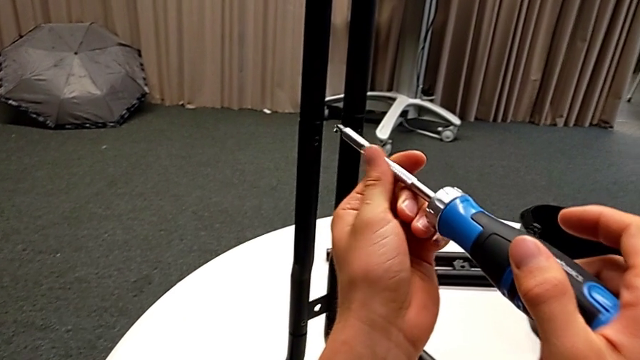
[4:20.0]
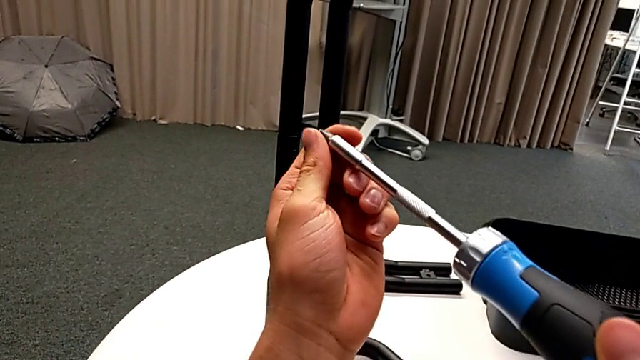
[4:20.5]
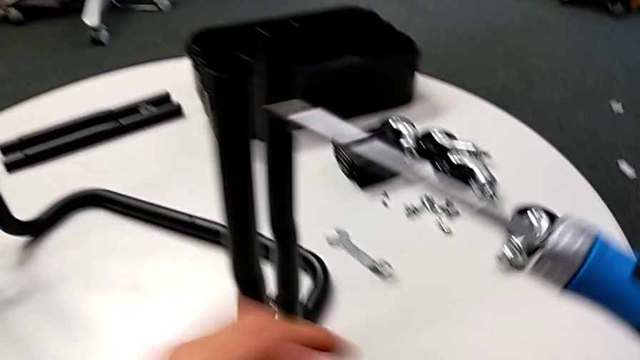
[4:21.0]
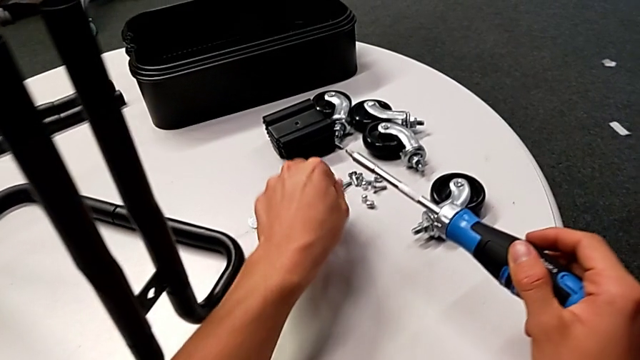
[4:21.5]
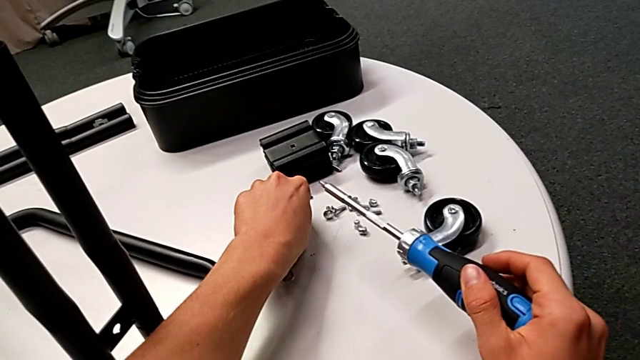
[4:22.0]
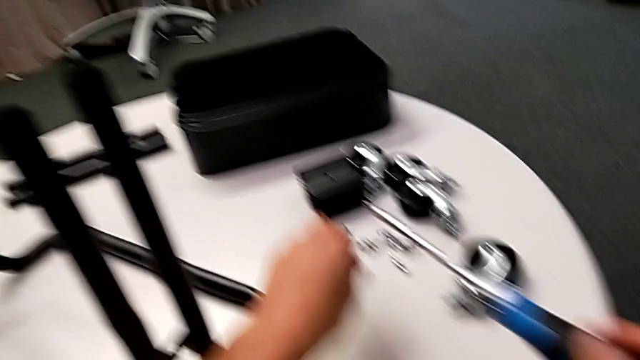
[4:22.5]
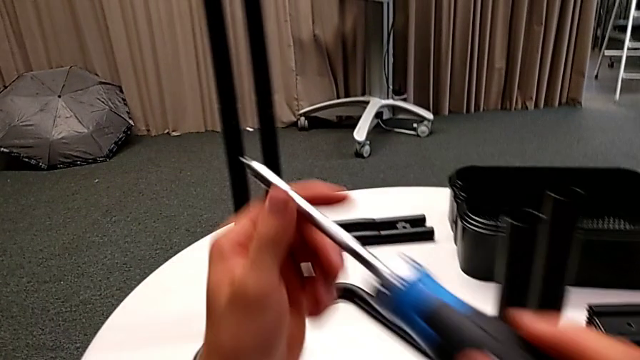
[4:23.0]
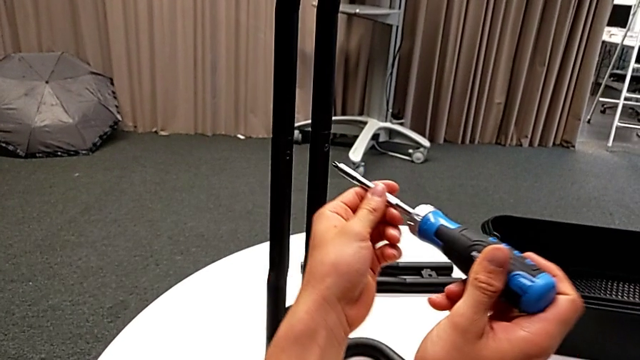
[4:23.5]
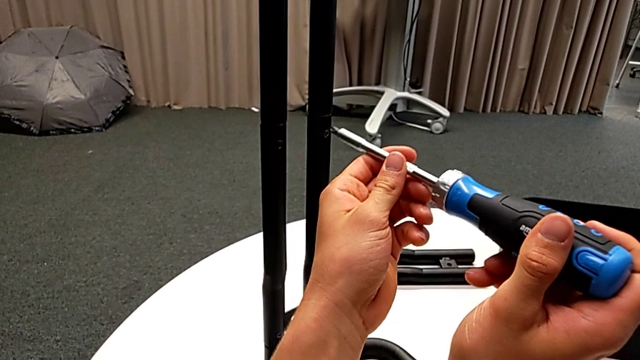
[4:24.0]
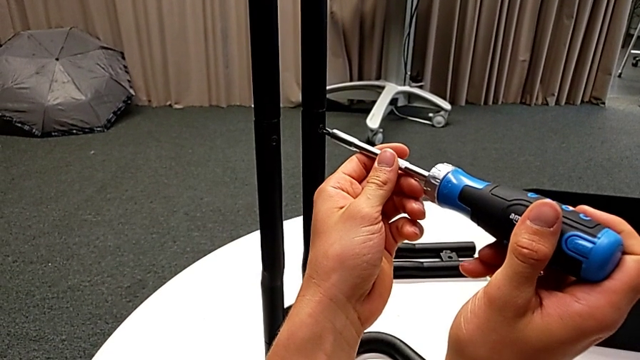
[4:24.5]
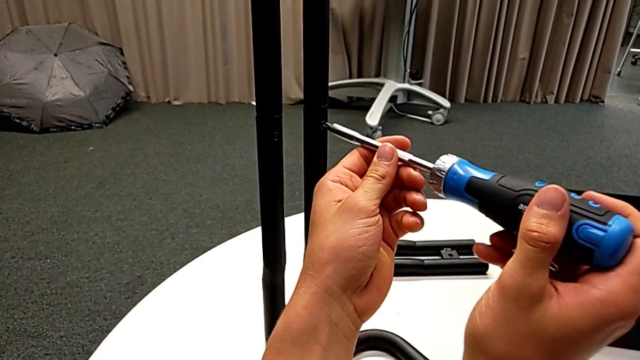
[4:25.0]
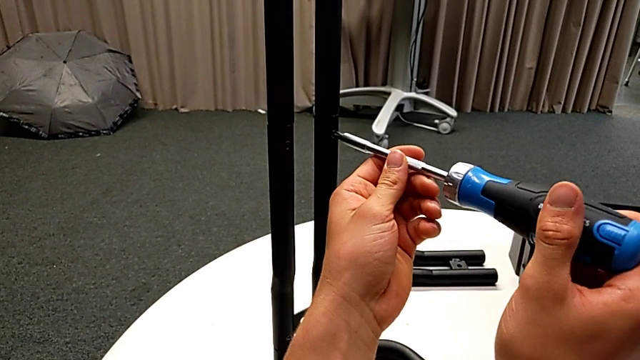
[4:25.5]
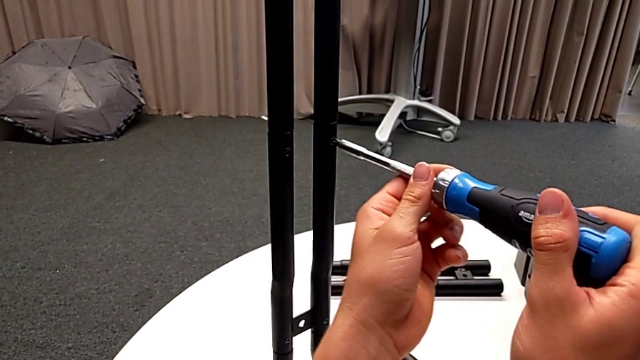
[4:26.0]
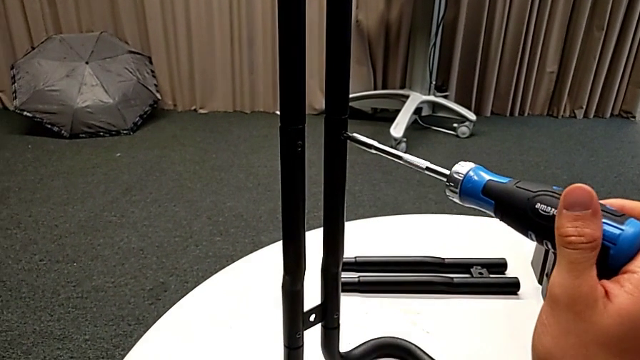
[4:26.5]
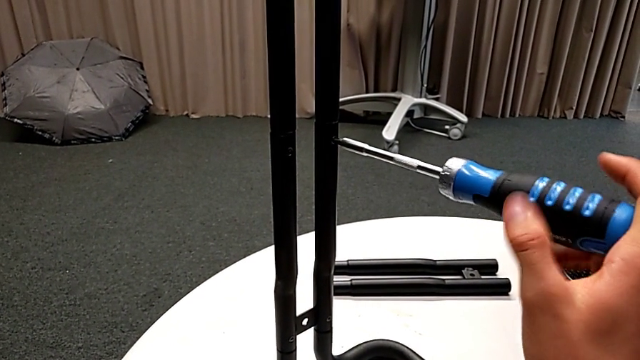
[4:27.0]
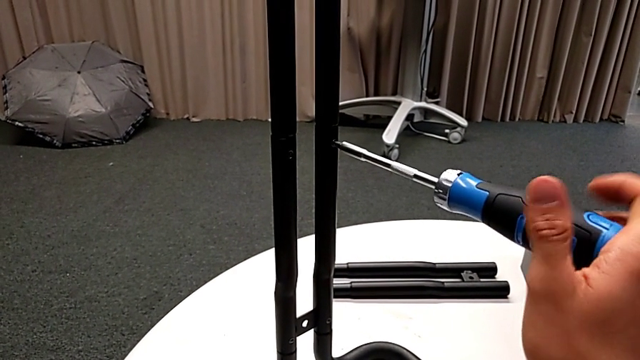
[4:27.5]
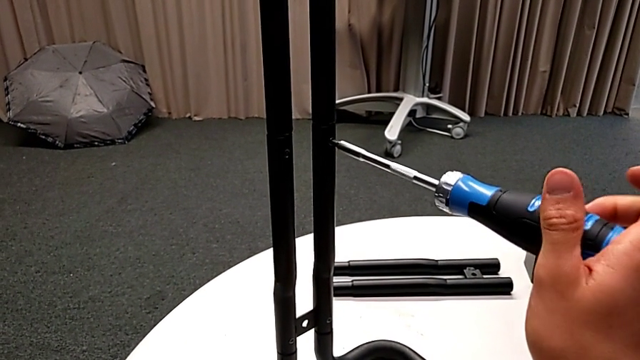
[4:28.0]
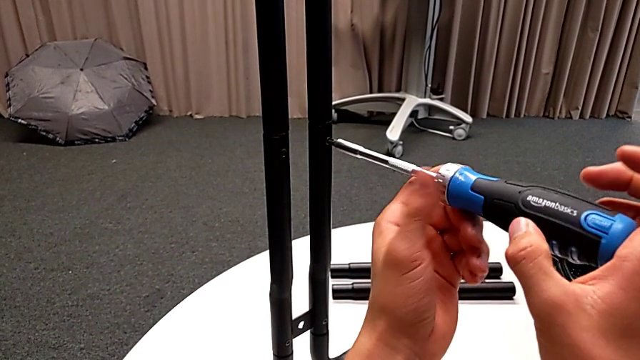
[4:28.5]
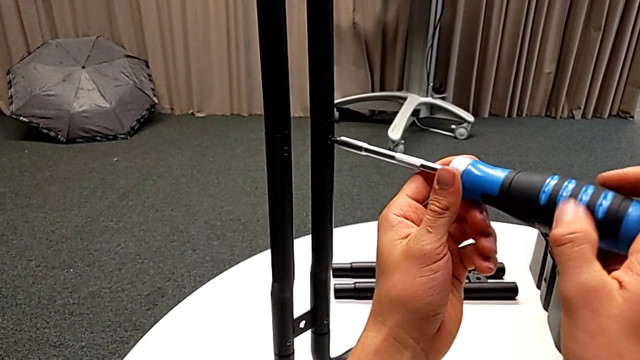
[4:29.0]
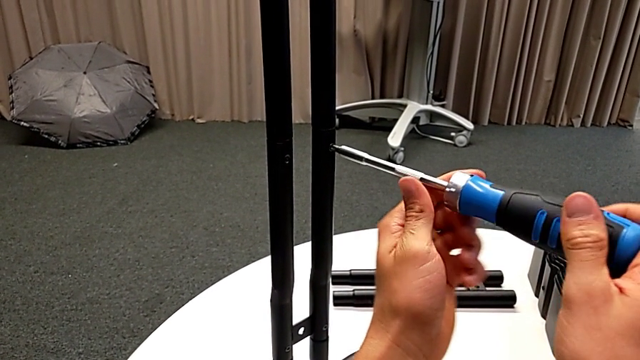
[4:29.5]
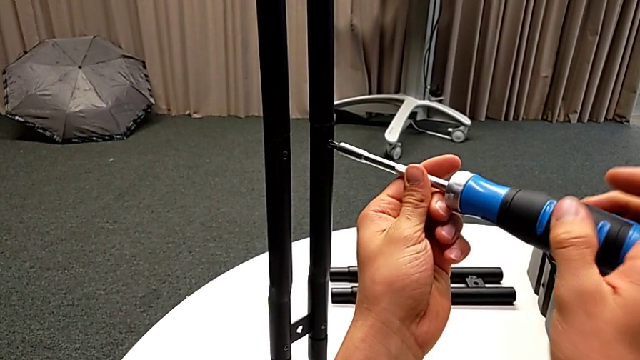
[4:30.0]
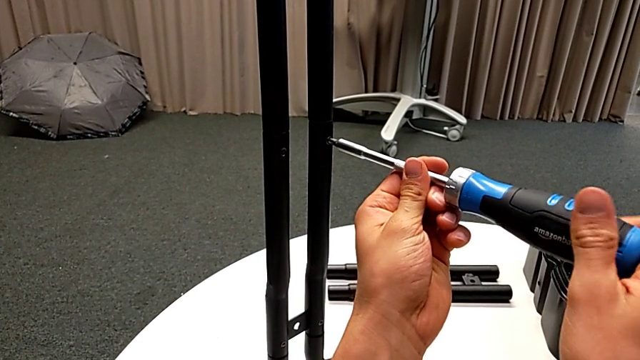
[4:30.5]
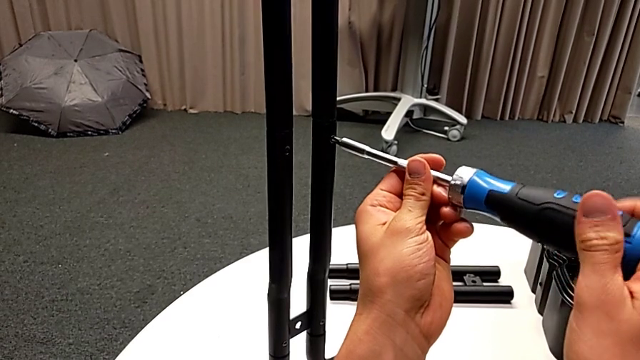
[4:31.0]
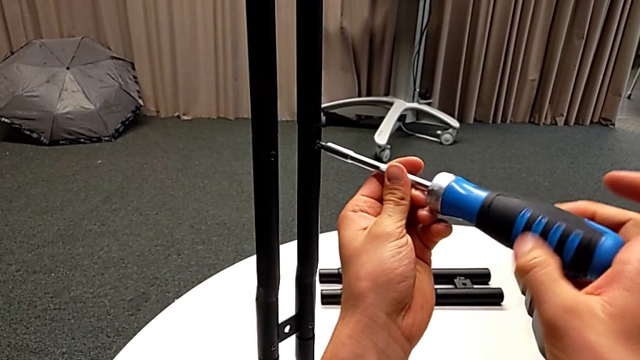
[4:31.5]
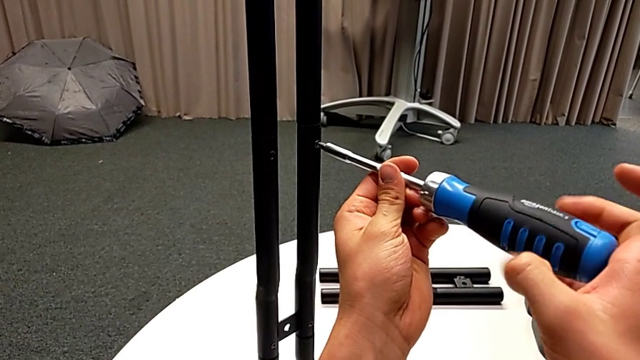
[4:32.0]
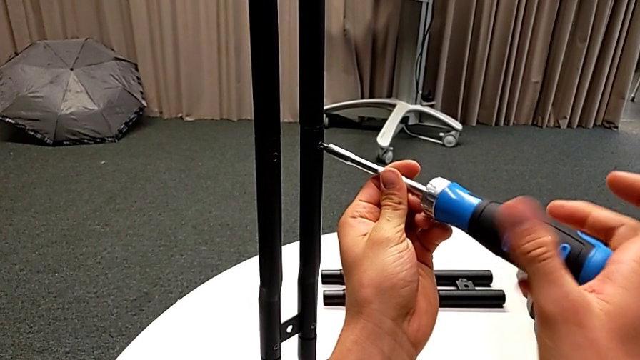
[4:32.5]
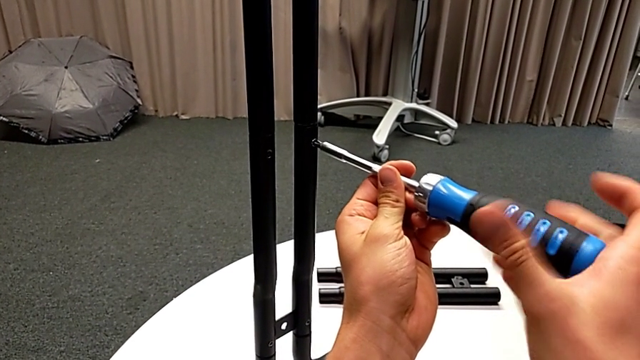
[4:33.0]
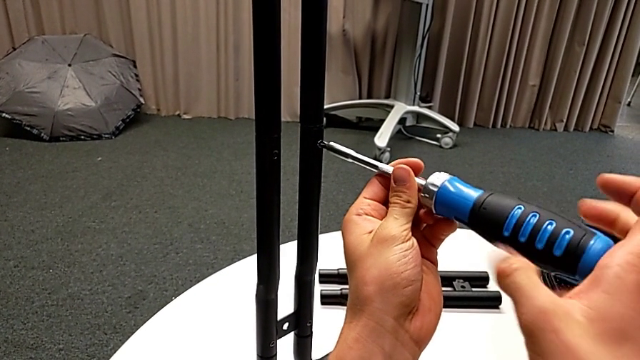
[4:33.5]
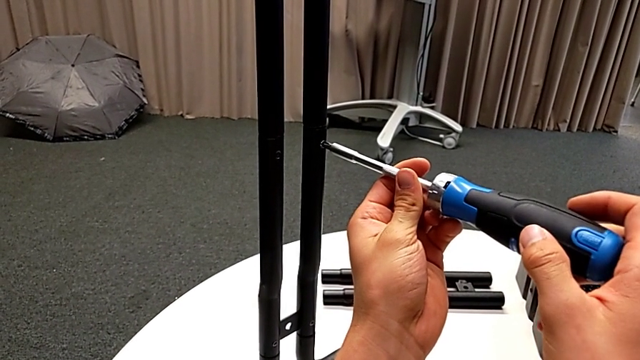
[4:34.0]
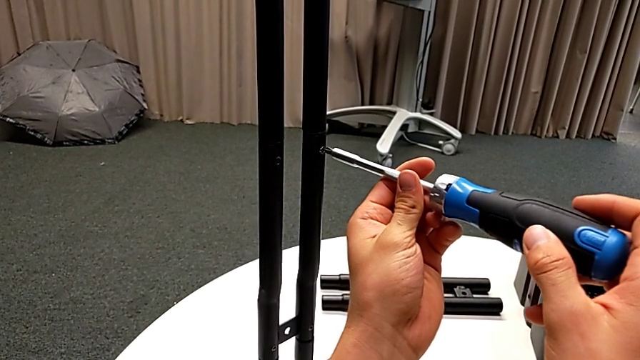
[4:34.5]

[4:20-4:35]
The camera wearer is unscrewing the screws from the side bars. They grab the screw, place it, insert the screwdriver and begin to unscrew the screw.

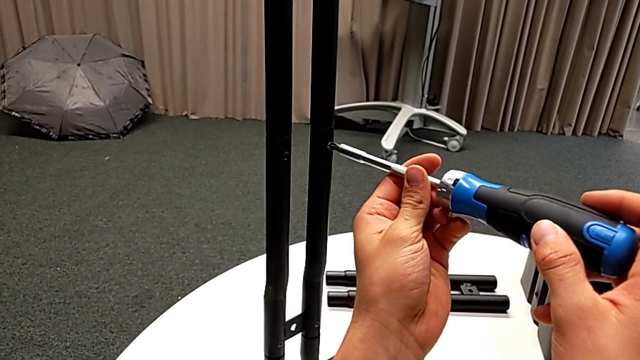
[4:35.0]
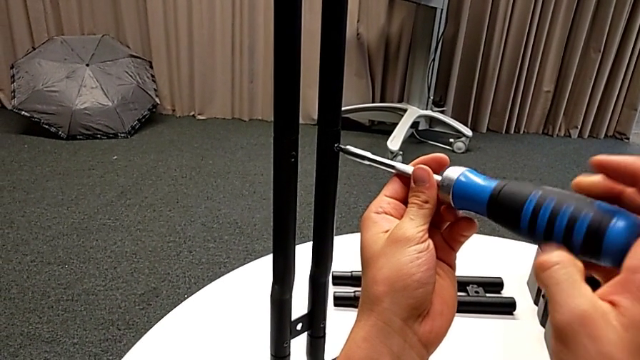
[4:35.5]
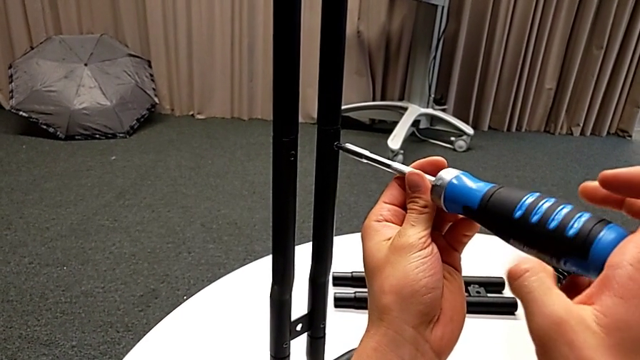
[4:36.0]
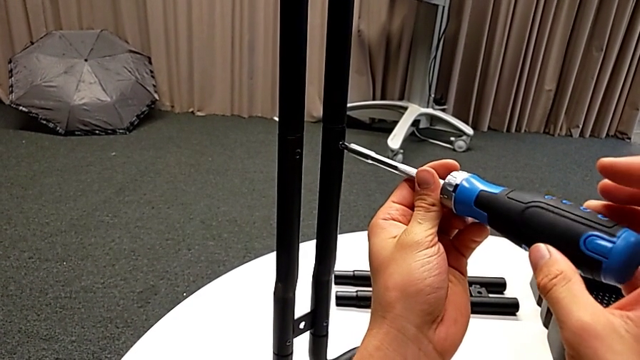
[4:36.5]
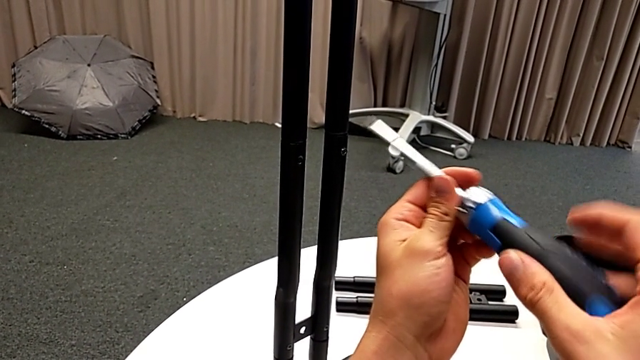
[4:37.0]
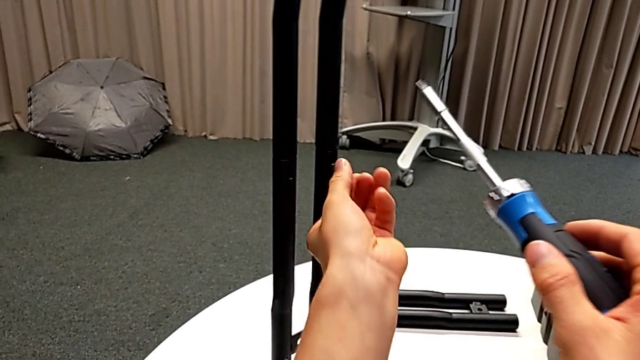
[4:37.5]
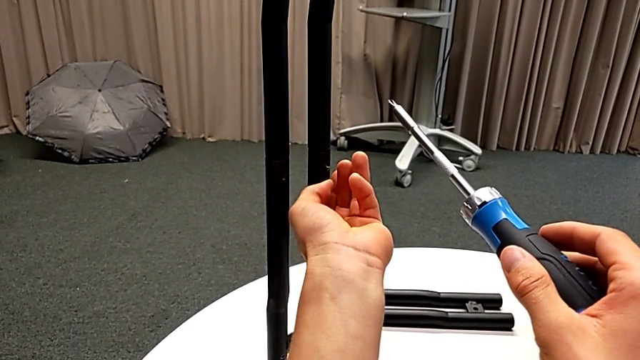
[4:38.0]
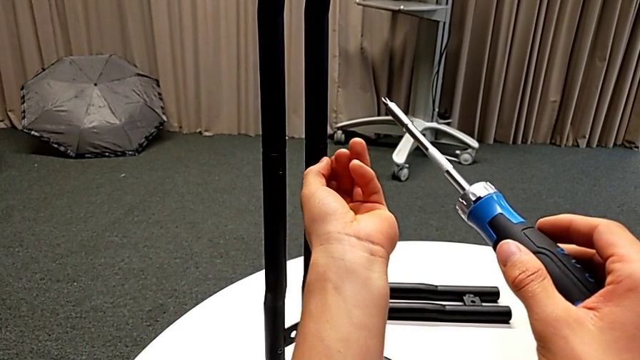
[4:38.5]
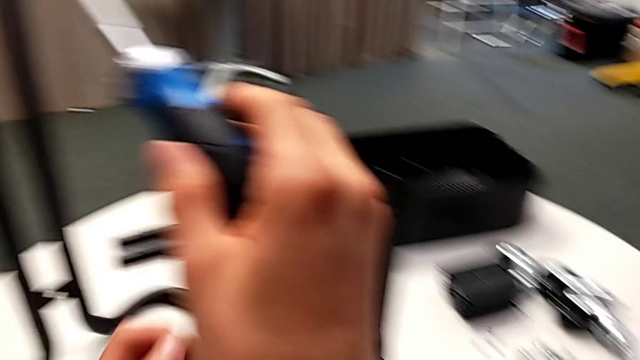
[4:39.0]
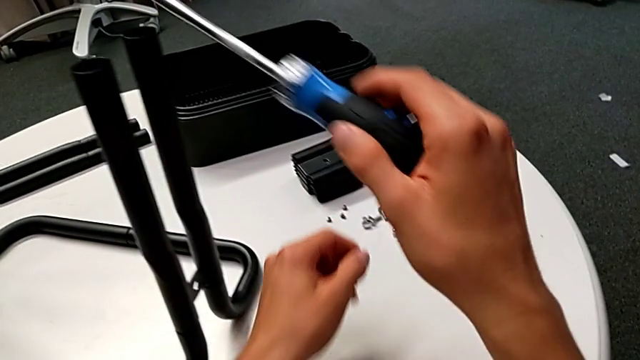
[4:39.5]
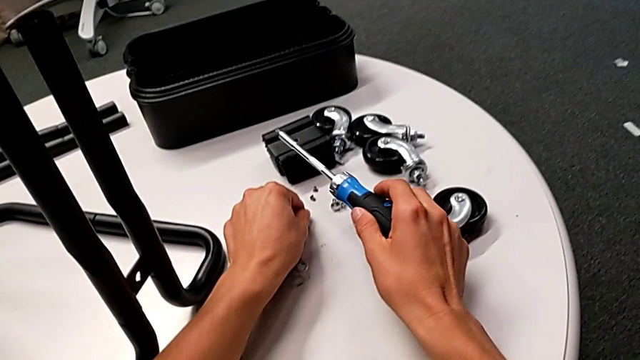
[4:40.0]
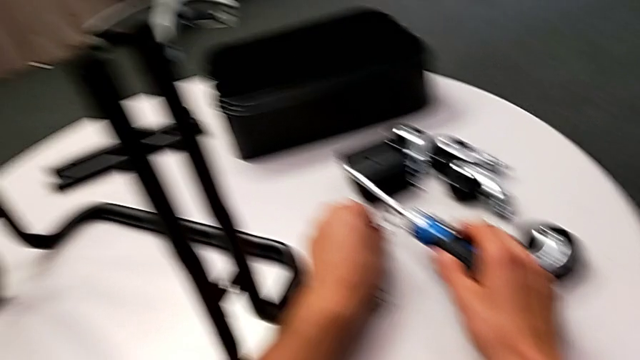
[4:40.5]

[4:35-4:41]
The camera wearer is unscrewing the screws from the side bars. They unscrew the screw, withdraw the screwdriver, unscrew the screw, disassemble it and place it.
